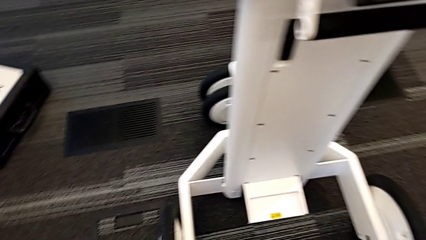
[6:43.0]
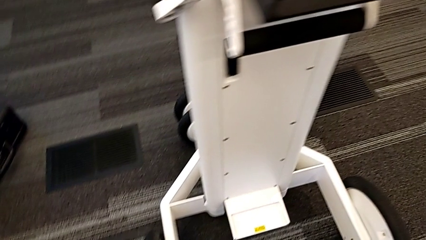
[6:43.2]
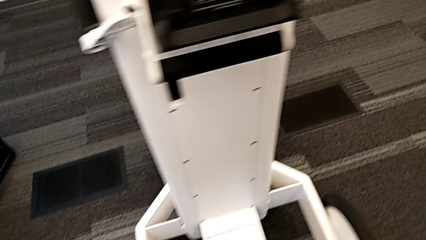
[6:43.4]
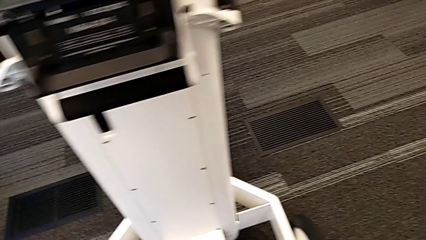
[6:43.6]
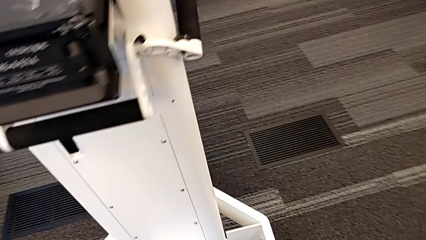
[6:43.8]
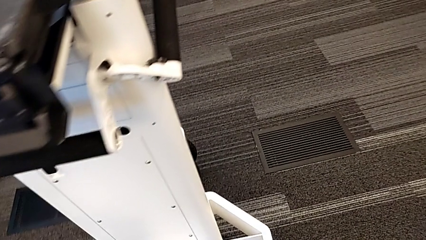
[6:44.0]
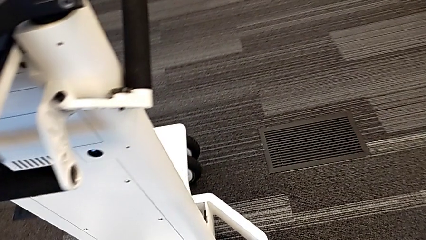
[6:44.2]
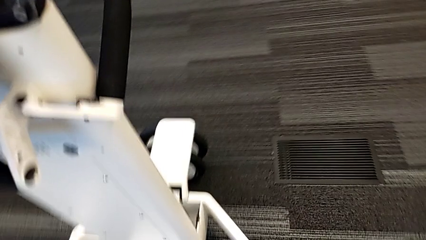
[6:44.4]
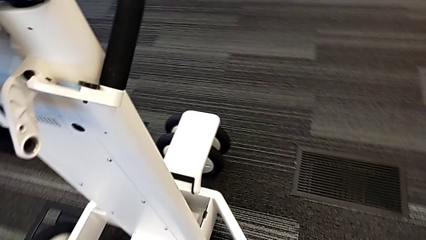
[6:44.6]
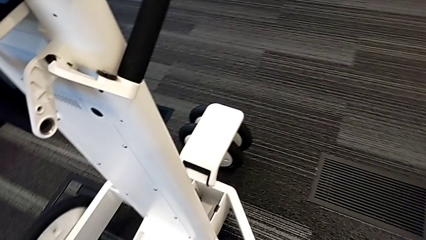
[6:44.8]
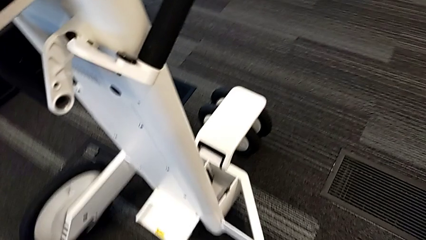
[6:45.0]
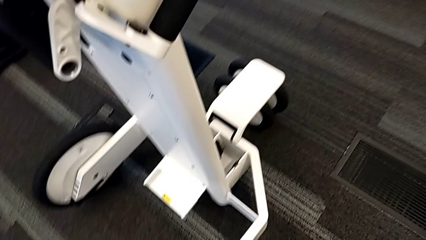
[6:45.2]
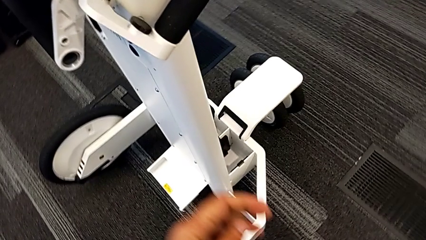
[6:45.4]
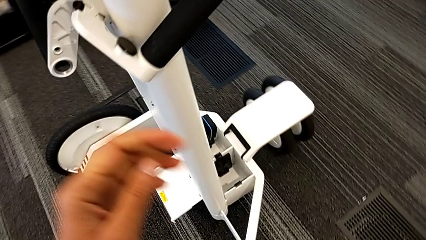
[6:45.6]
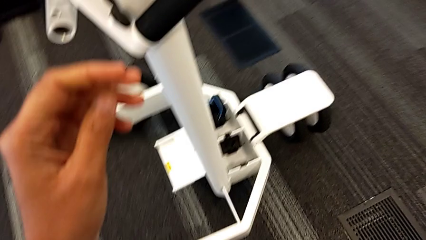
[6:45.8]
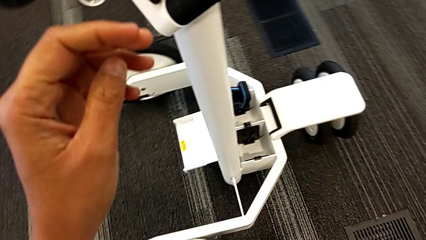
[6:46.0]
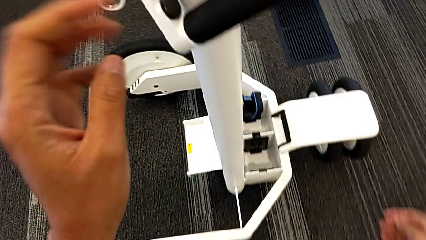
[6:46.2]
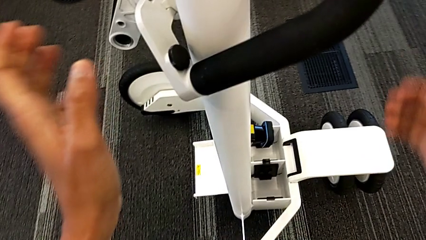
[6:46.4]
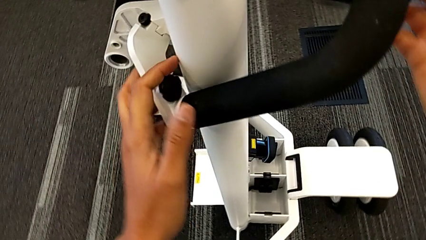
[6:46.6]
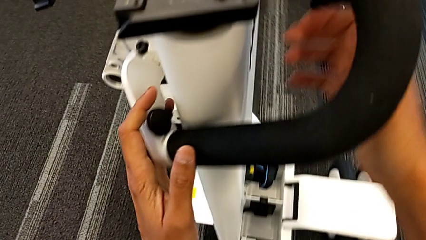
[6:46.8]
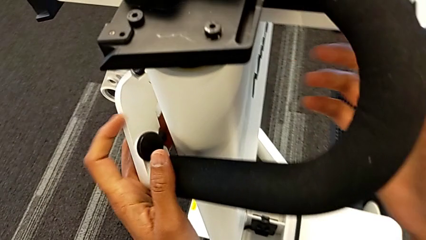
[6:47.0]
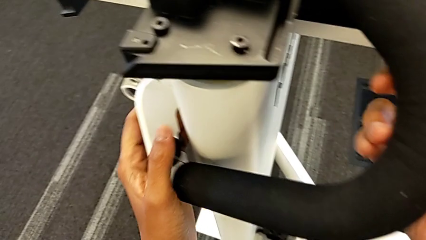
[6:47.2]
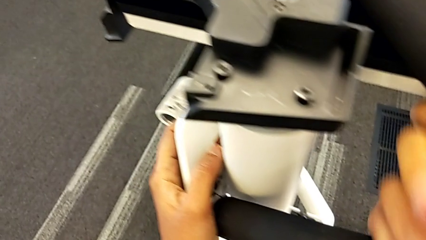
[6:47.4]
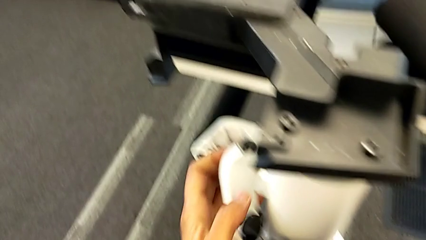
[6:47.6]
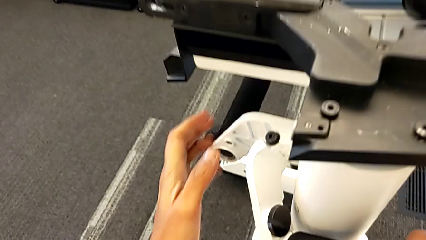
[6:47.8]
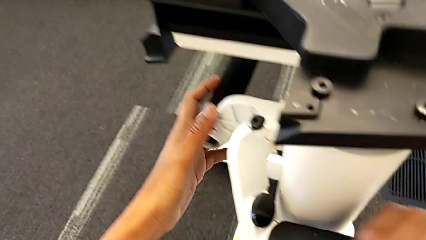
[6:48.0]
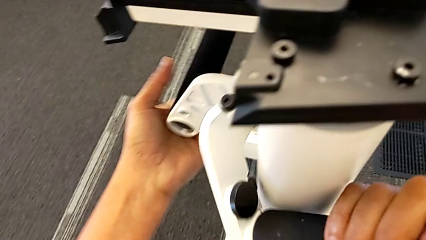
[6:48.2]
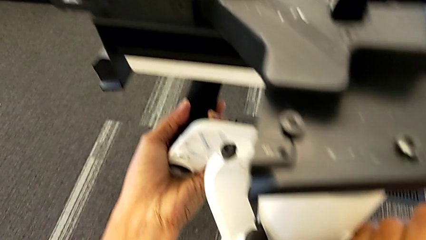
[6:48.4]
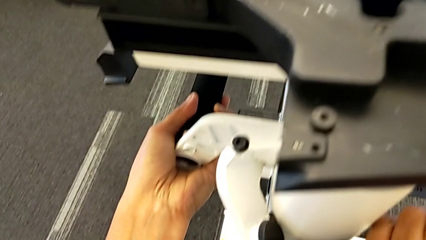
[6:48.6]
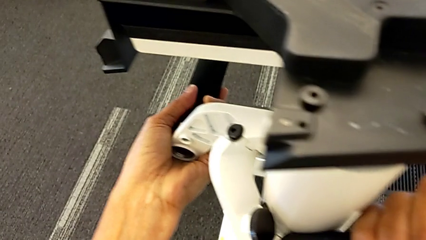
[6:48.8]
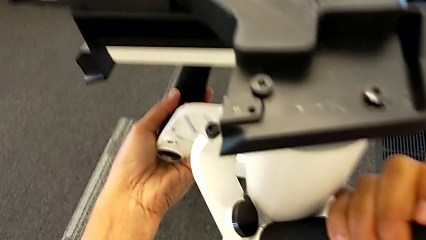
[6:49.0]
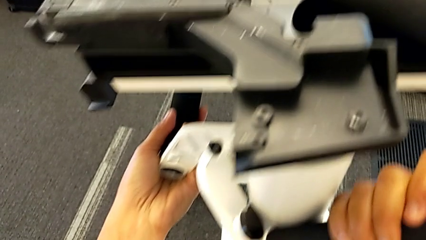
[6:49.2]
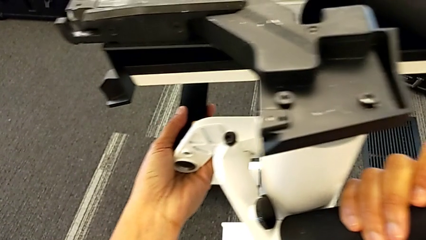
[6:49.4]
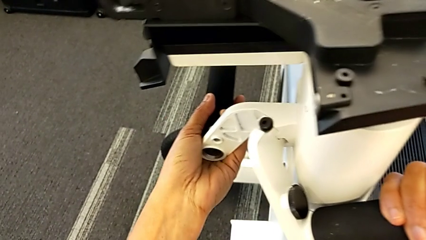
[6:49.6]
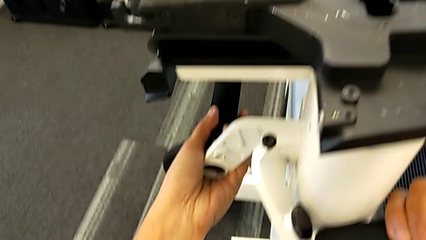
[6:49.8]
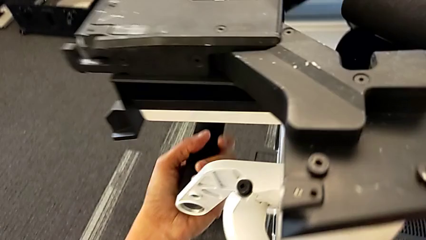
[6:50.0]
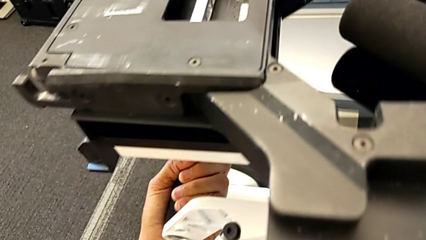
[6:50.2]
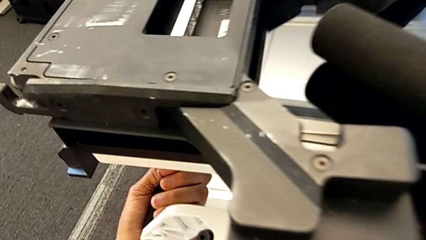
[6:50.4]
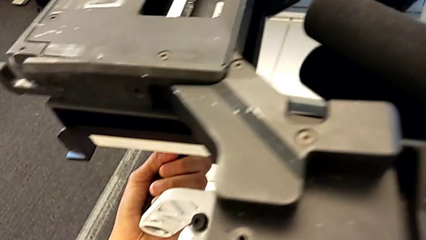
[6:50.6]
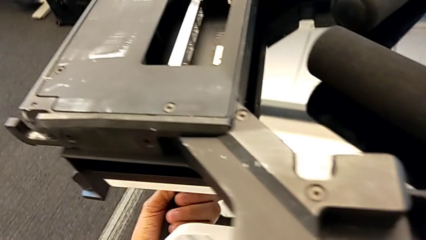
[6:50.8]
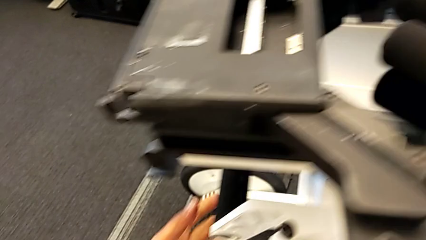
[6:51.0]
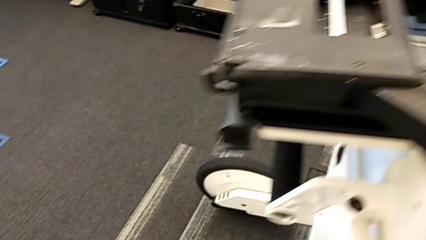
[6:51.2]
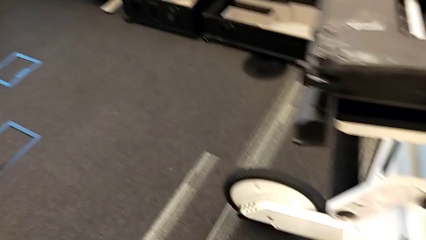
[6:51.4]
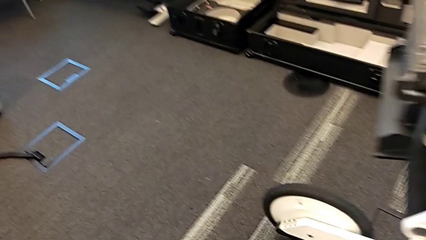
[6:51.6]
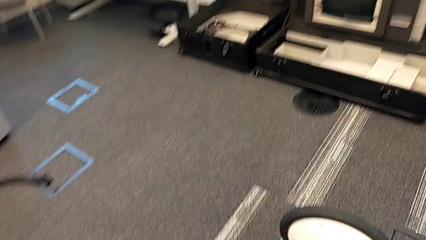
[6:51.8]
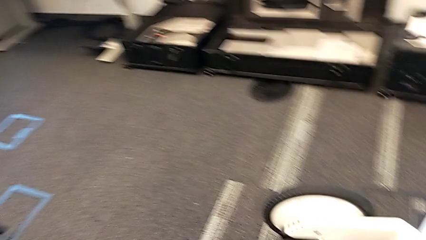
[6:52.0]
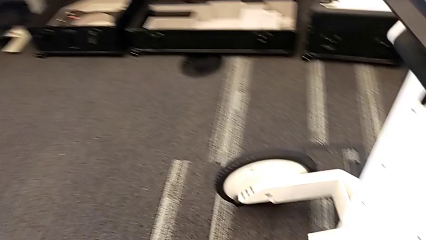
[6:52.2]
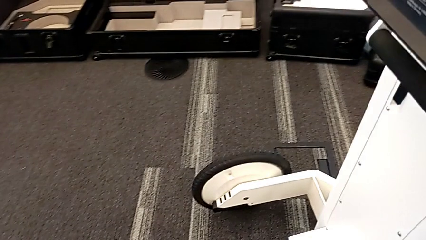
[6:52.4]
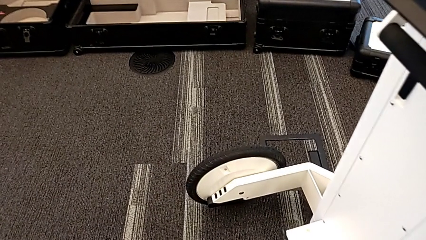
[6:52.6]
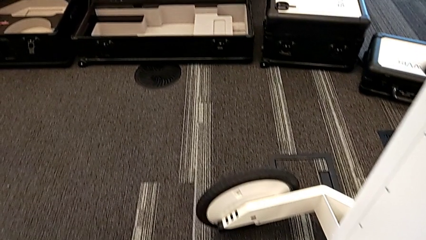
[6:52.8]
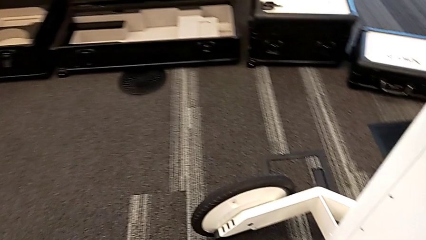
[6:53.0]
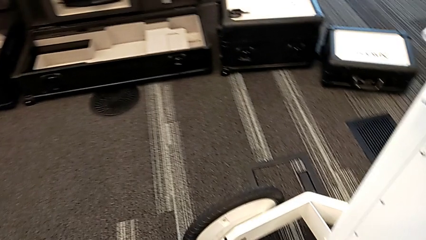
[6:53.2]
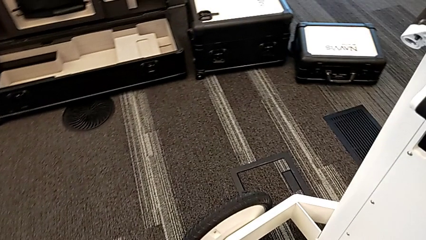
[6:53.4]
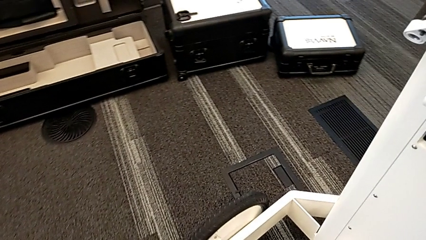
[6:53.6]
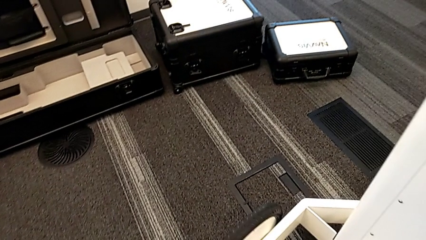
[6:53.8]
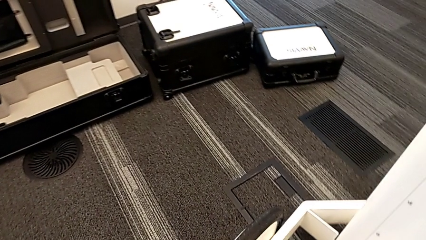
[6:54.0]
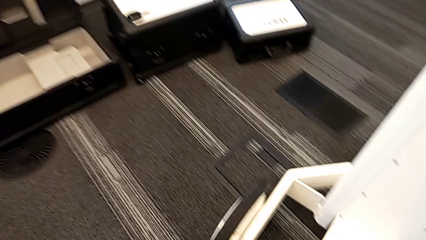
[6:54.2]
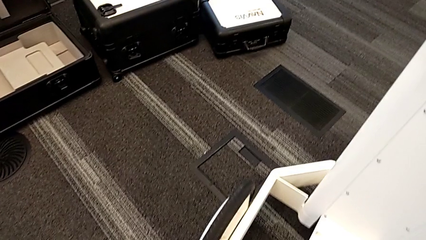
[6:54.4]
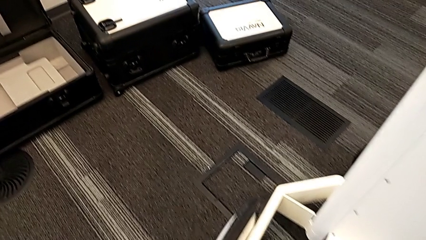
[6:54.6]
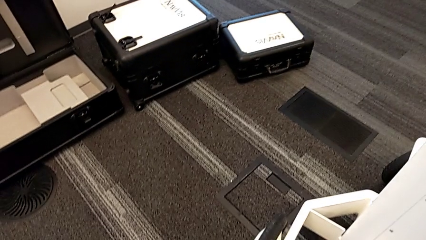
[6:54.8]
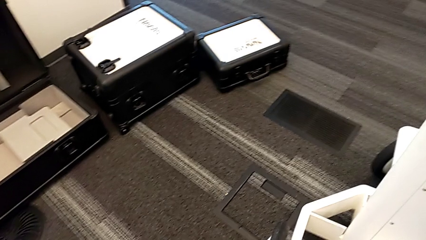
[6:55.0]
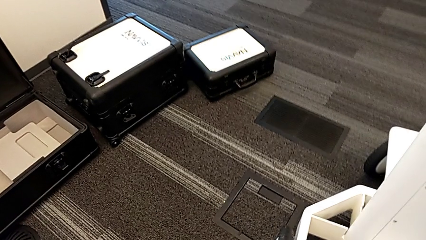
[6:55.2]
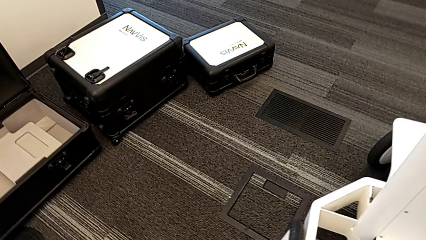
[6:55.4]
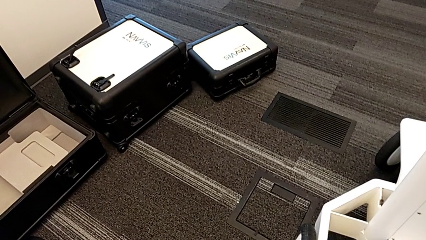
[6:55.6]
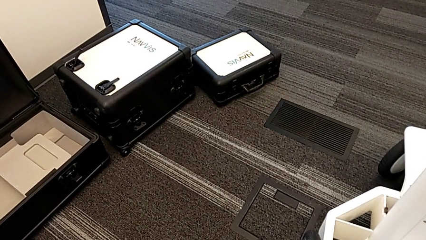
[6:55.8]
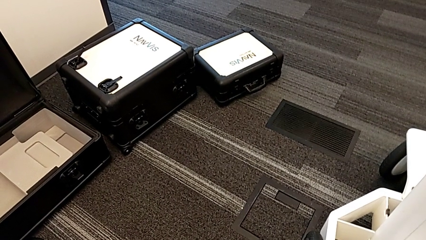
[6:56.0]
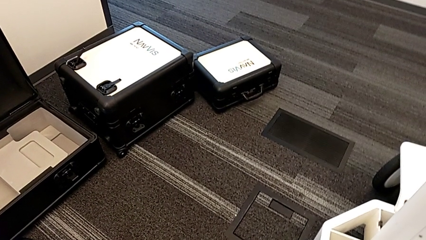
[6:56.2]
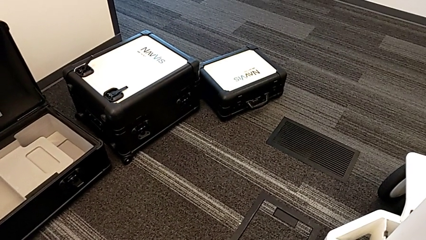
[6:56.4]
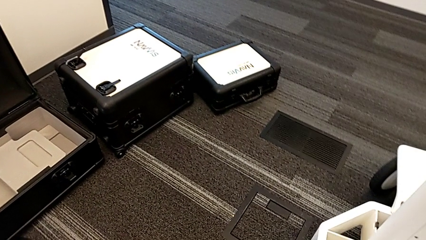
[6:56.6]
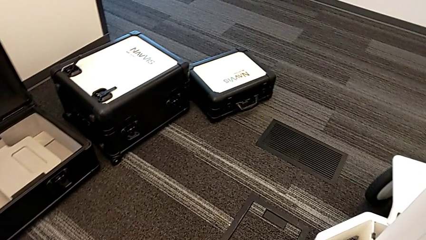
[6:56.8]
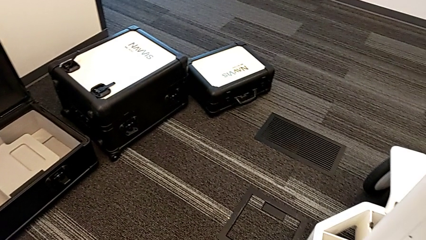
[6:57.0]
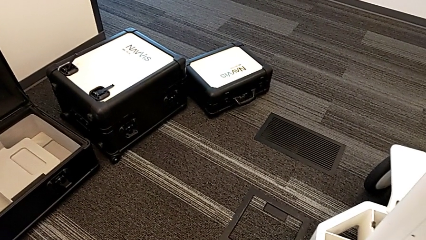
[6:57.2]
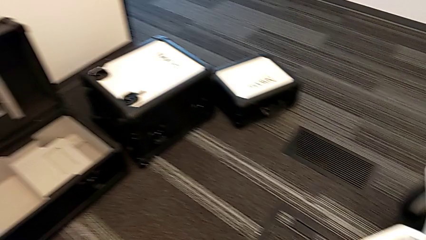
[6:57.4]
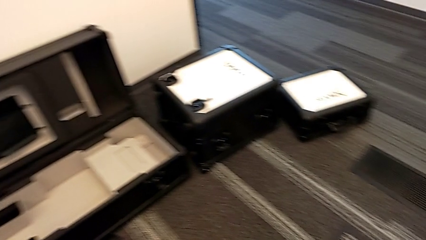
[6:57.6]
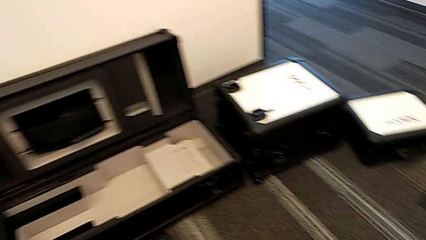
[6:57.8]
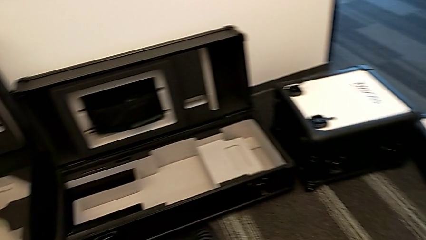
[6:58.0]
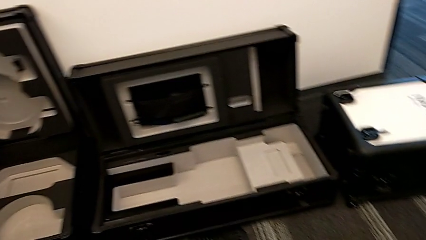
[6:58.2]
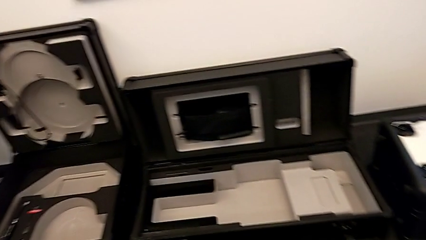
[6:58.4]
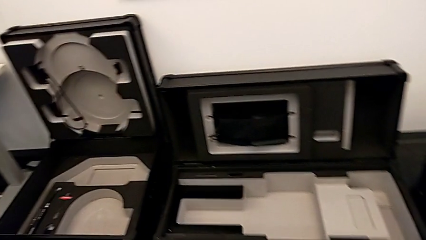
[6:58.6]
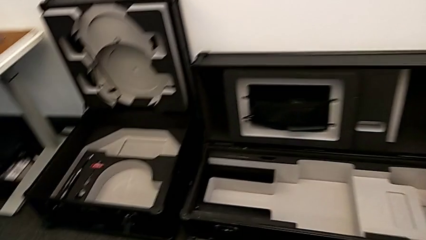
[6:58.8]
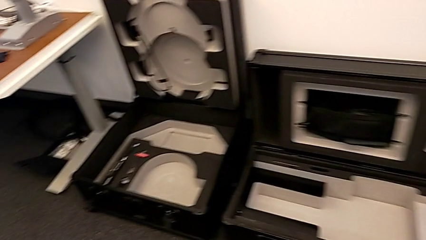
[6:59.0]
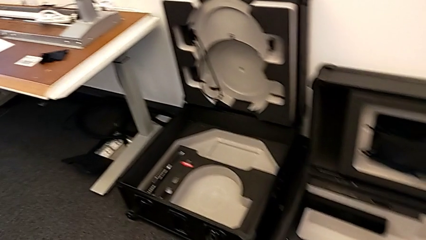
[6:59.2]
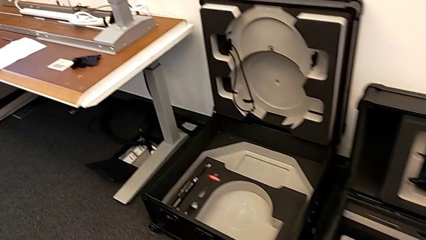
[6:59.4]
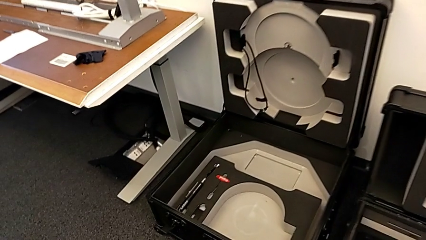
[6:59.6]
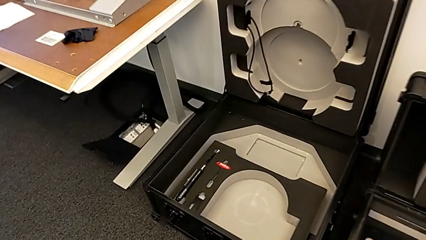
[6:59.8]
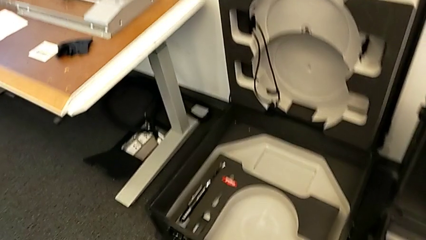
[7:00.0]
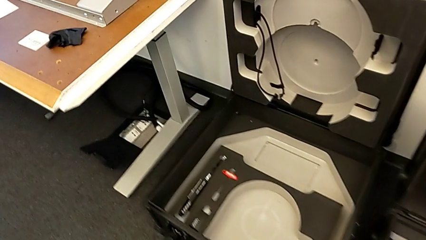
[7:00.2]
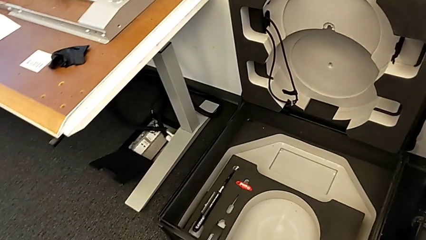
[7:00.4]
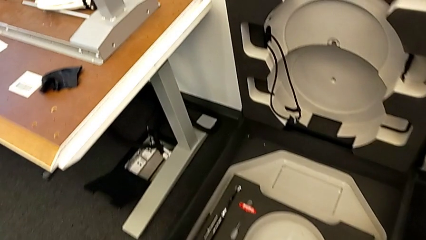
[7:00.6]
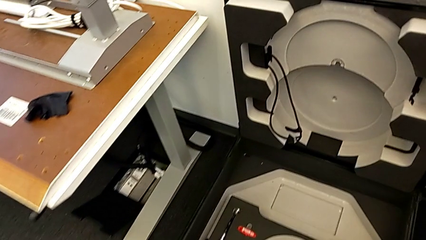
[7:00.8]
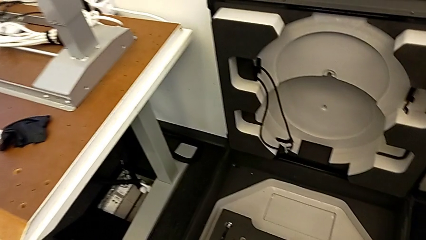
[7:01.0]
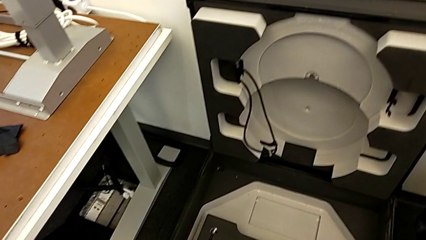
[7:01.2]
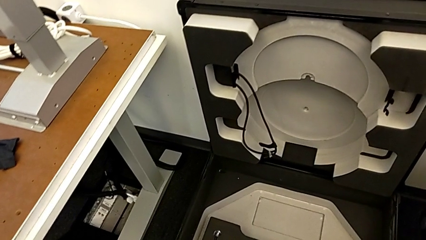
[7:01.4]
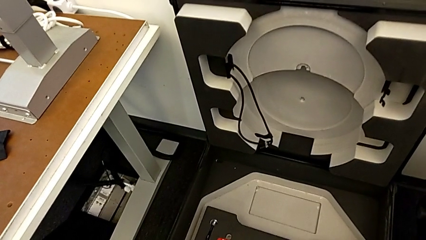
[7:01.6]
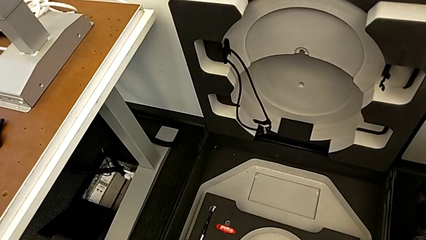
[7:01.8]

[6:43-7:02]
The camera wearer is attempting to pull out the bottom M6 body. They pull the handle.
